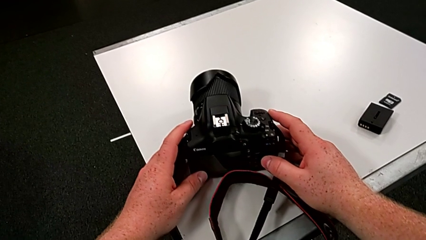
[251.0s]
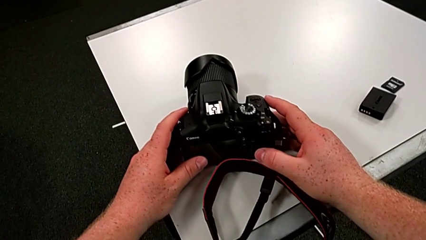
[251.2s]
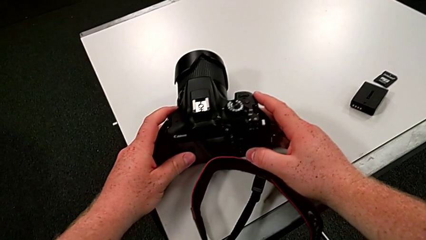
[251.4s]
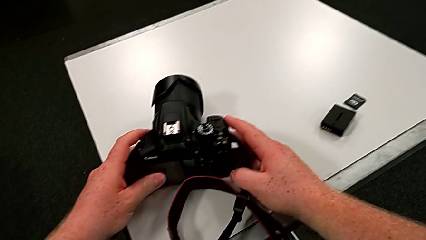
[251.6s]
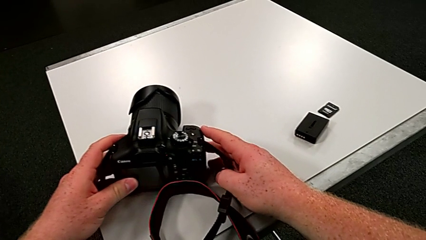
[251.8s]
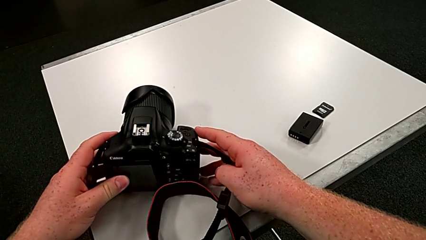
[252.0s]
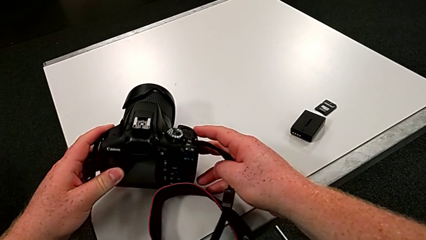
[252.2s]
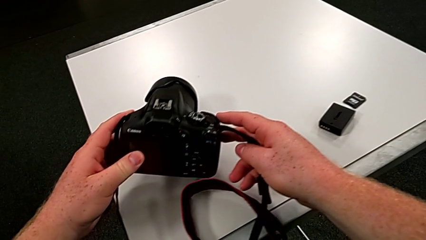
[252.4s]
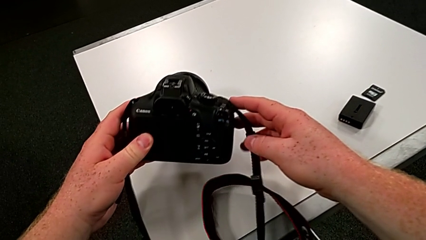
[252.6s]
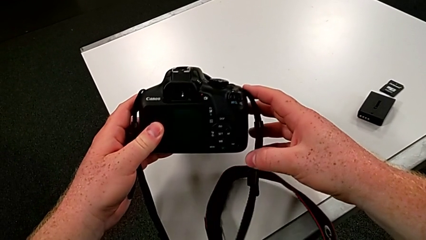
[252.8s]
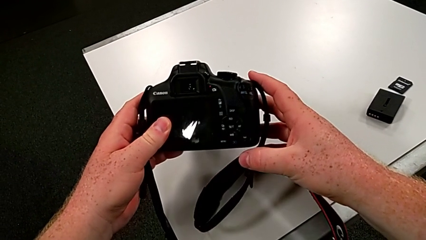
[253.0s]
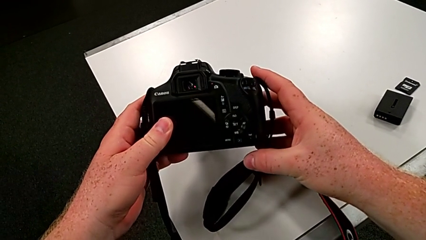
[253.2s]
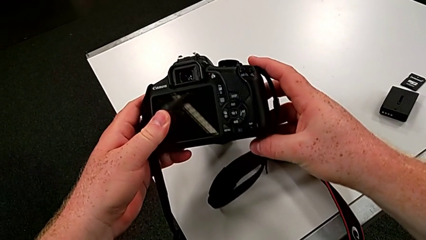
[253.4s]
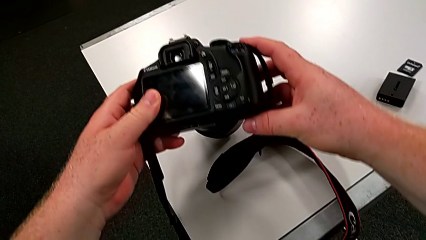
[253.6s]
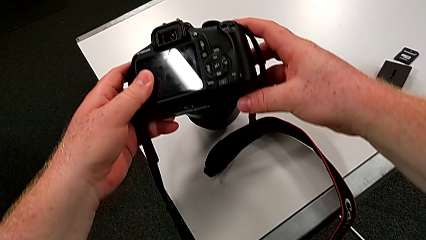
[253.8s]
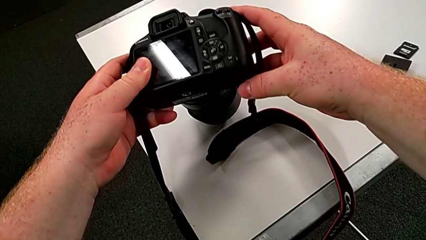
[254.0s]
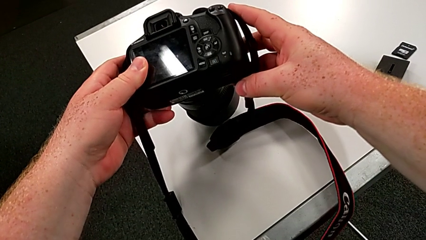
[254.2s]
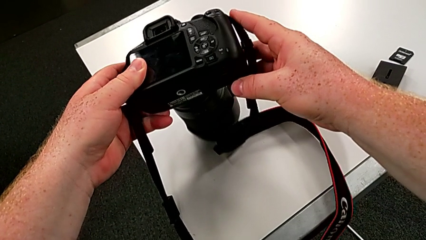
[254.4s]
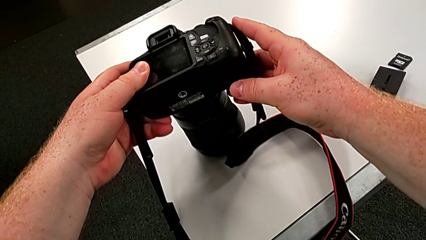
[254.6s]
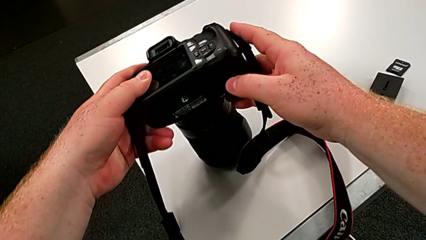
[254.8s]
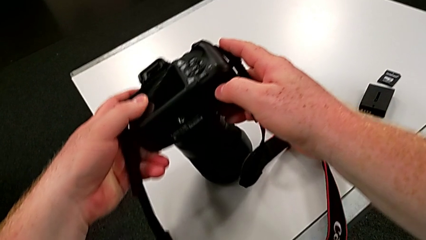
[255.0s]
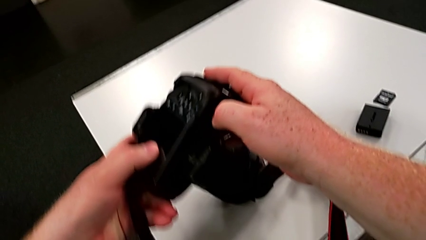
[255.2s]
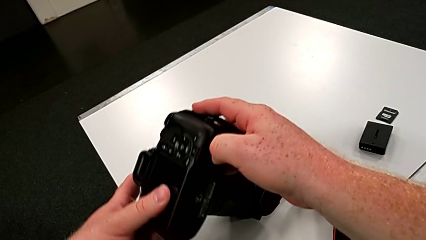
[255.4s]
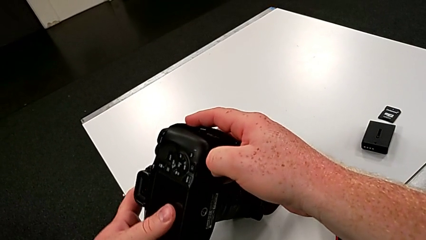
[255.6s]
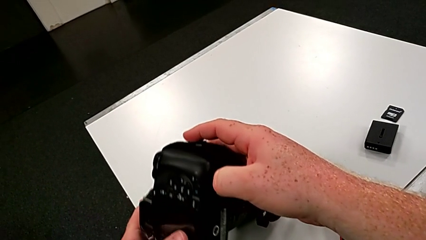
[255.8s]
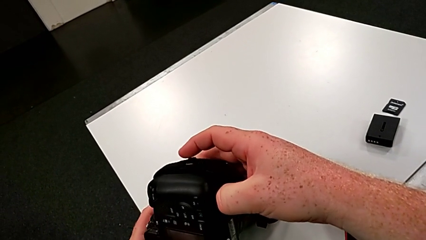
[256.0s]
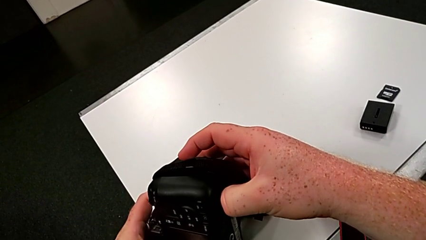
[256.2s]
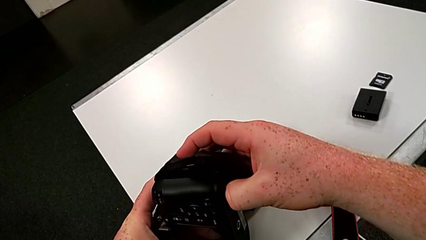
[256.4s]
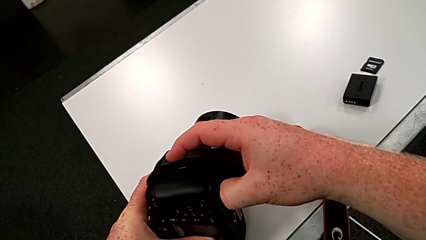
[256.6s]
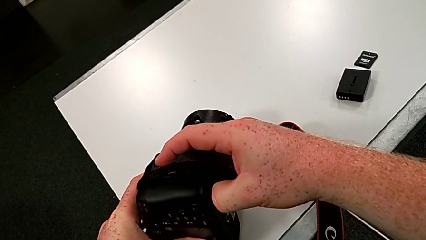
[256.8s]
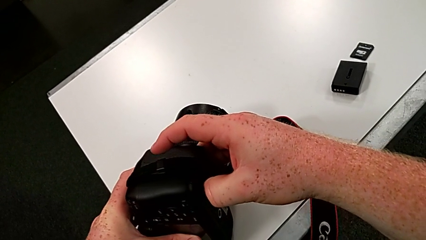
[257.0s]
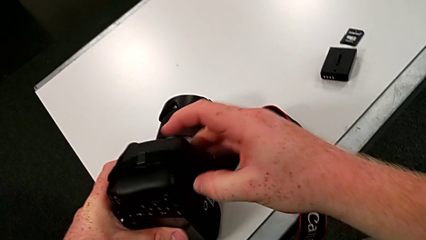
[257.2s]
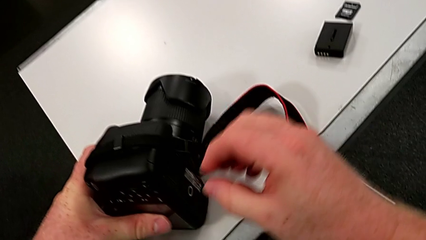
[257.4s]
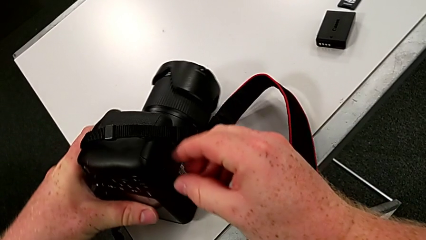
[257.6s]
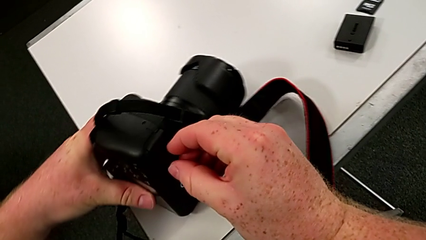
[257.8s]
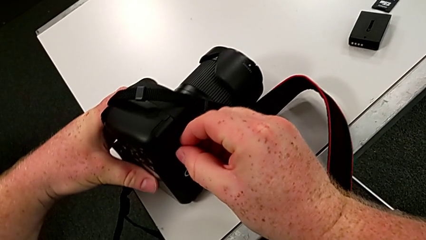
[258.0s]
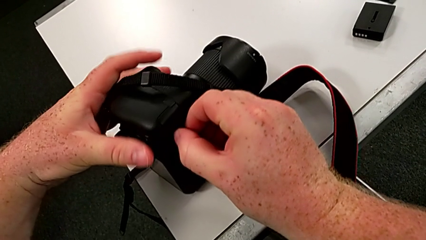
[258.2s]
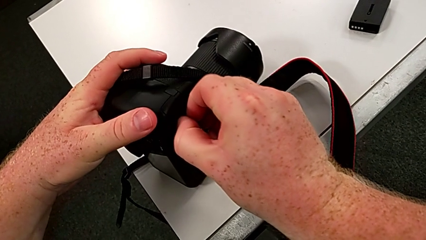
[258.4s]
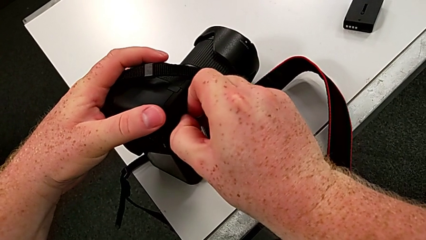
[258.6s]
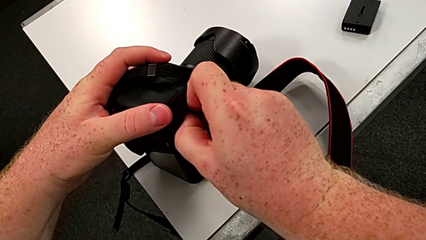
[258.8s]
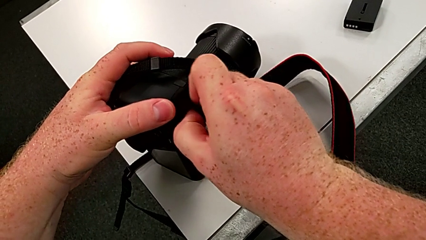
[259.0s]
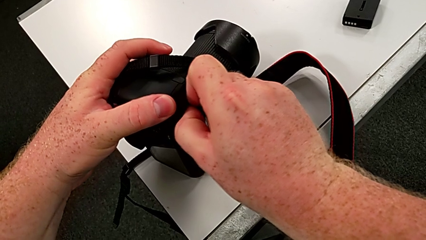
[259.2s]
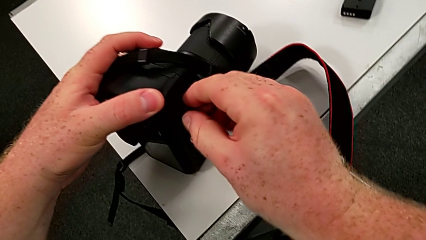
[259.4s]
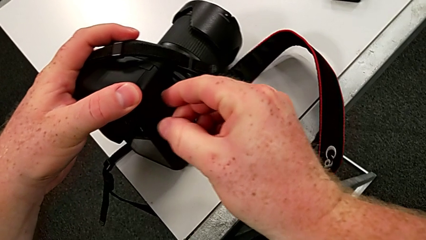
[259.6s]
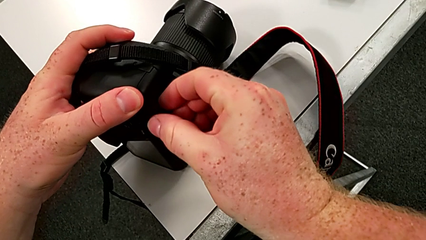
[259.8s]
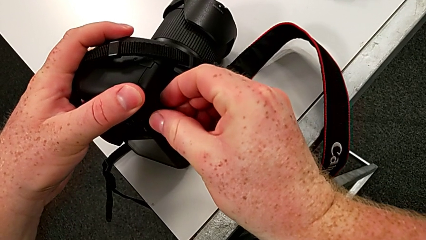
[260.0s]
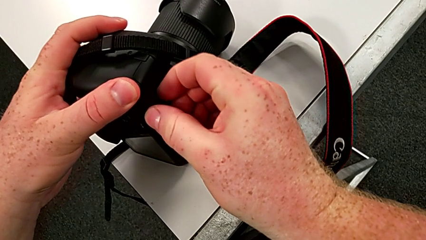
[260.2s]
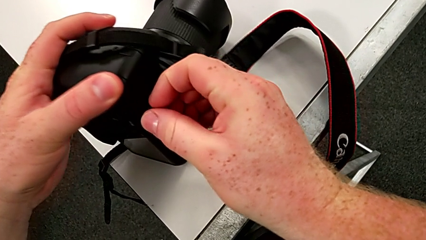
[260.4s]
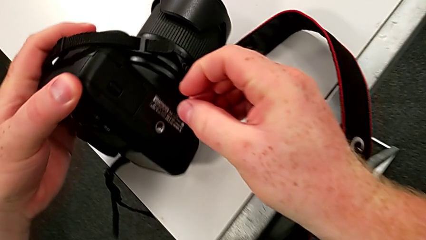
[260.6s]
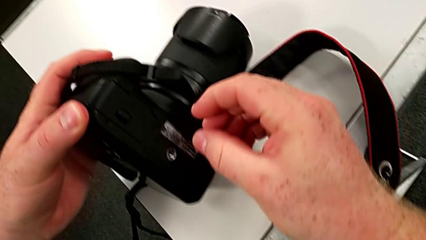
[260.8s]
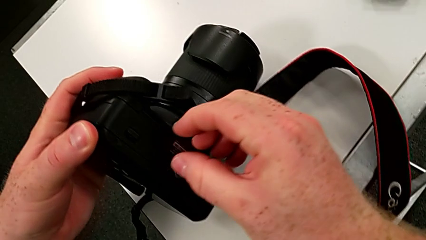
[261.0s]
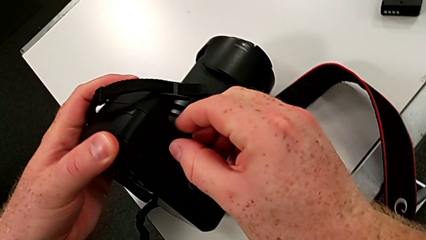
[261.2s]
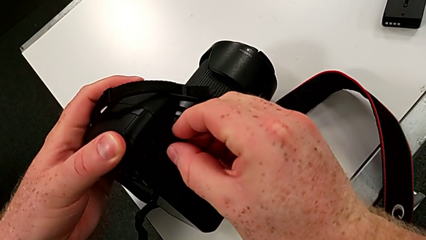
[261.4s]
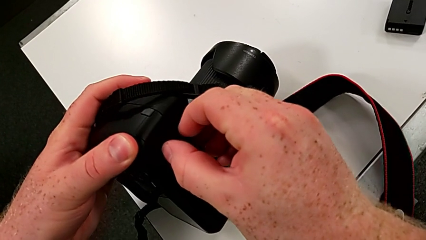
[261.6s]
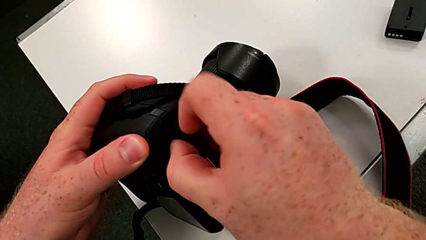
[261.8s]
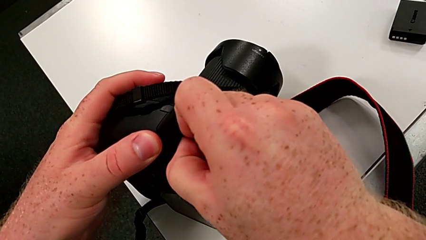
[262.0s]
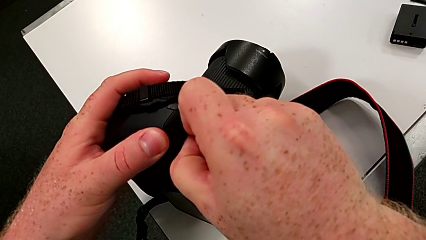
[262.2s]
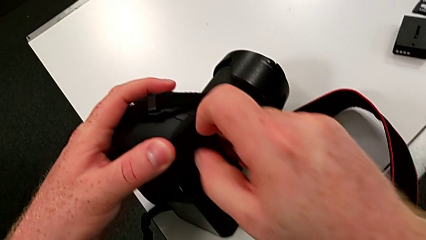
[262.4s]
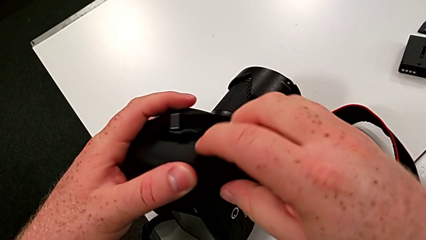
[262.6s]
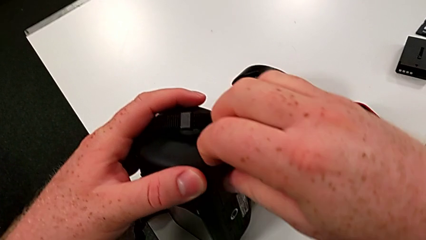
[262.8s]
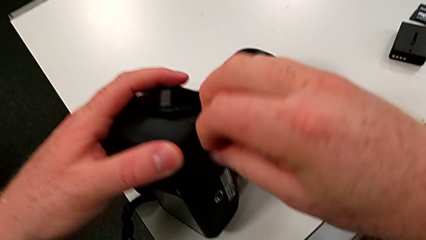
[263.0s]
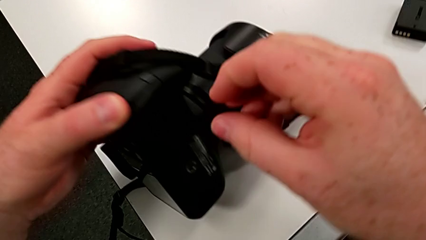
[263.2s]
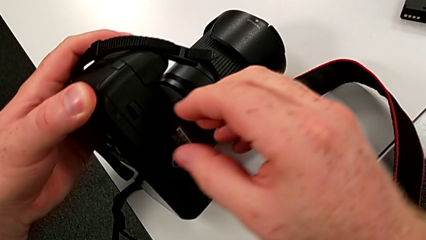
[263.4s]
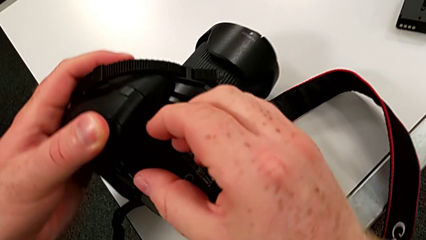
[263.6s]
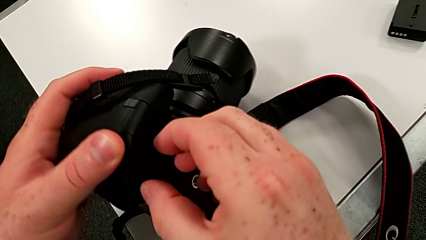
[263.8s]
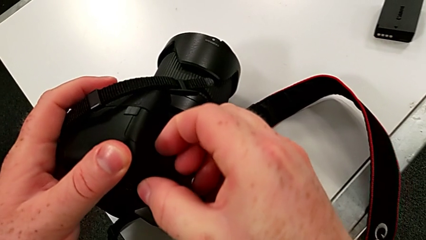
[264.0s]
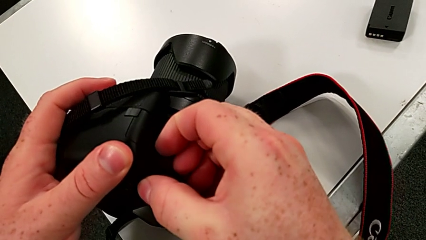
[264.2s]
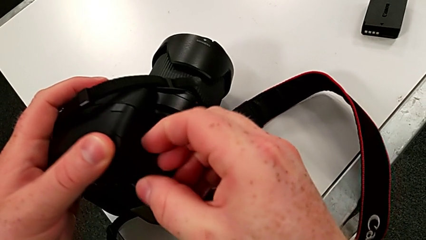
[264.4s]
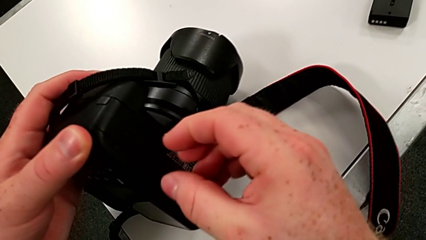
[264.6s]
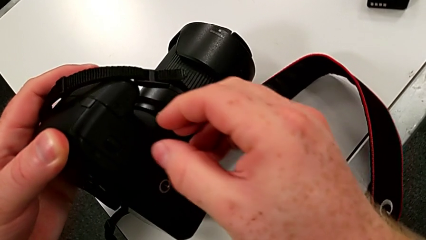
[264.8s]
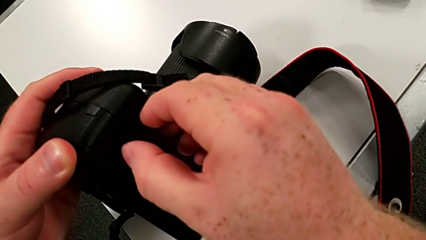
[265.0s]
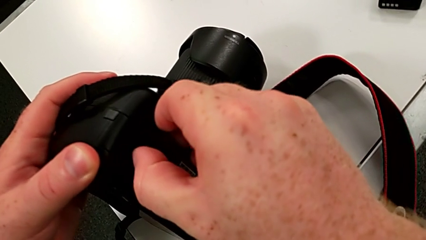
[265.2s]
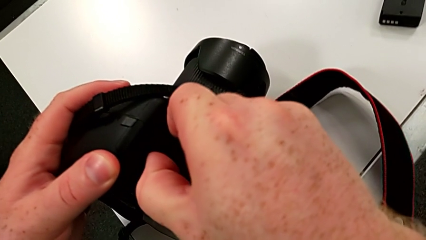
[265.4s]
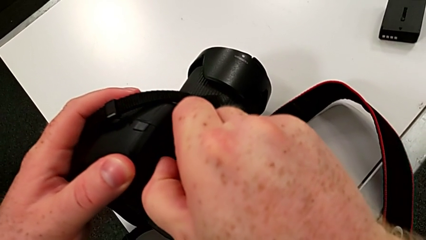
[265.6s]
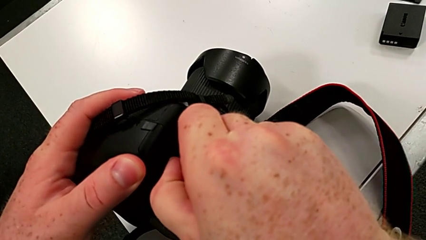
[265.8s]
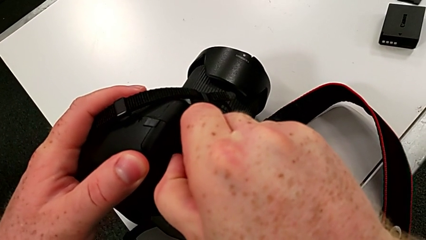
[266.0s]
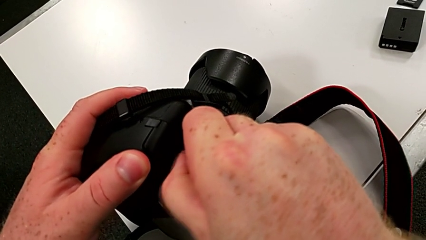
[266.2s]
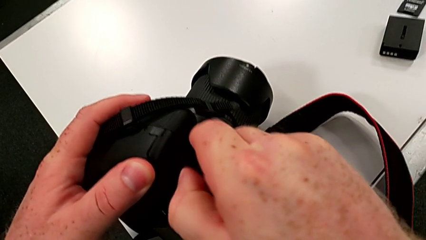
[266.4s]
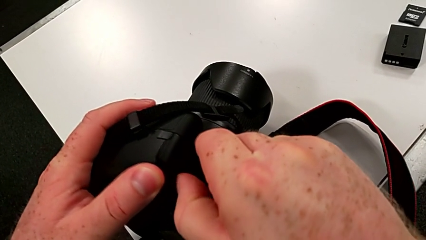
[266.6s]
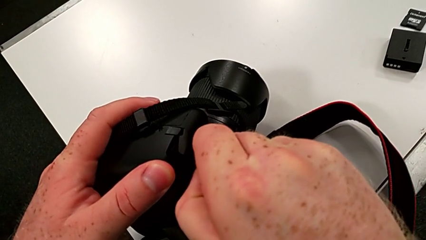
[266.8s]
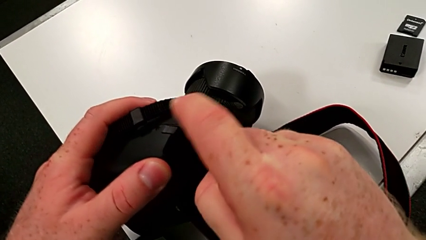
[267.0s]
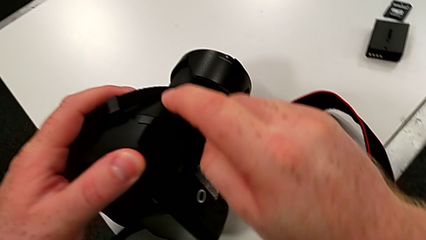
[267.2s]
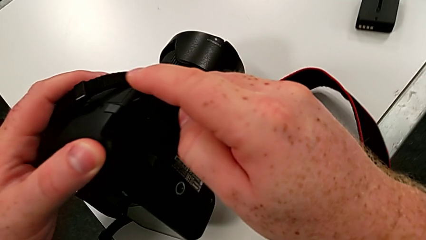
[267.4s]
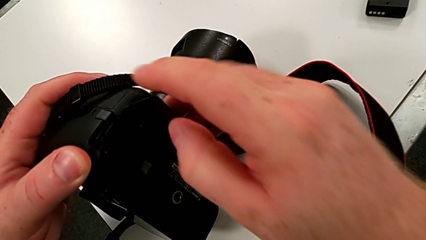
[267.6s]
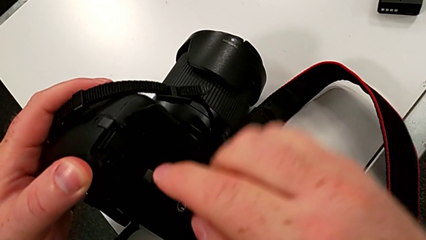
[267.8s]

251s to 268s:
The camera wearer is changing the battery of their DSLR. They rotate the DSLR and open the battery door.
